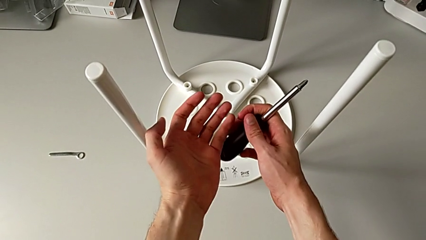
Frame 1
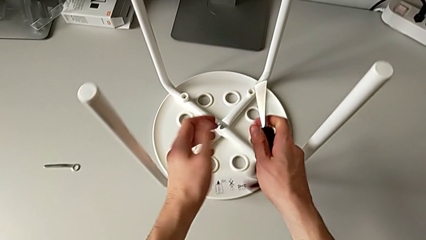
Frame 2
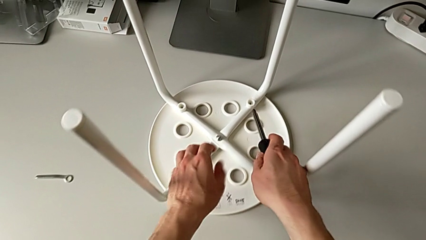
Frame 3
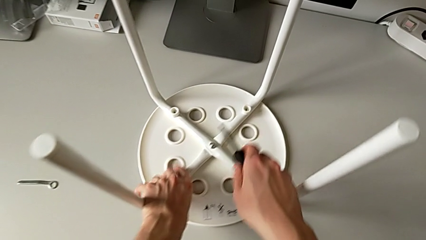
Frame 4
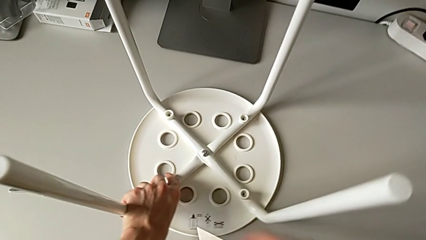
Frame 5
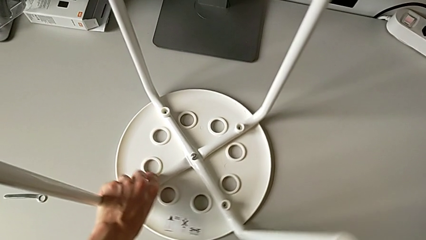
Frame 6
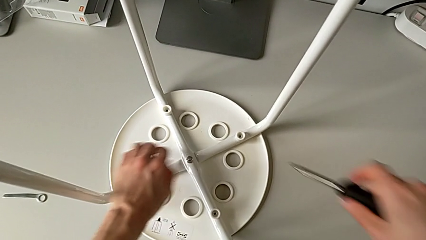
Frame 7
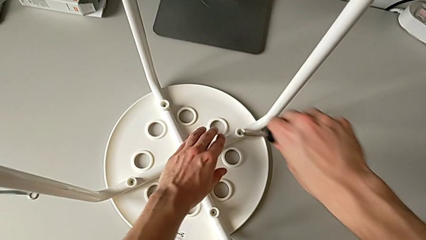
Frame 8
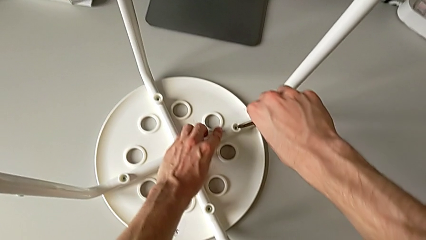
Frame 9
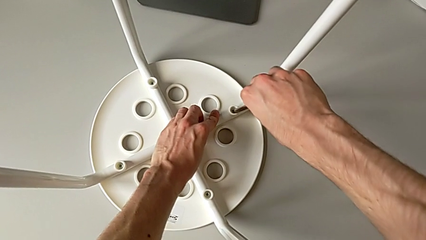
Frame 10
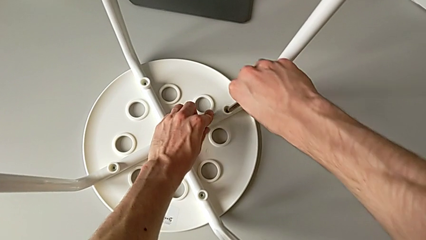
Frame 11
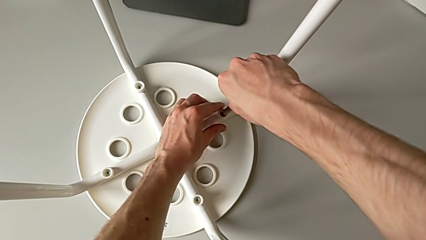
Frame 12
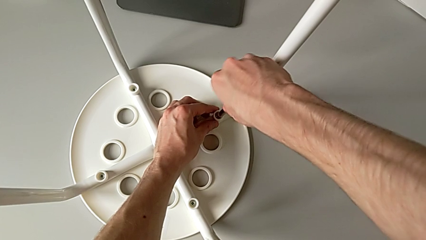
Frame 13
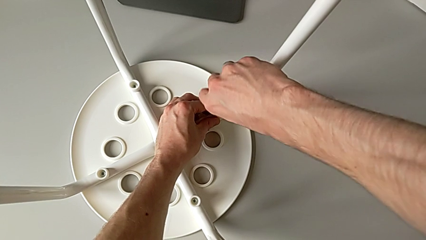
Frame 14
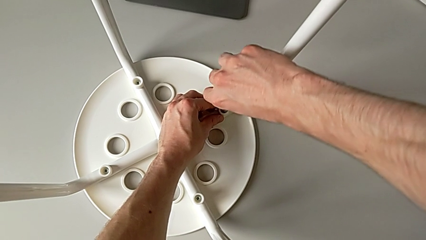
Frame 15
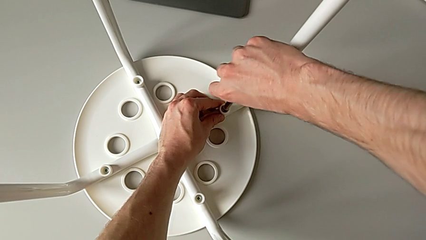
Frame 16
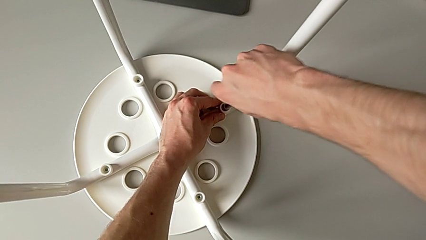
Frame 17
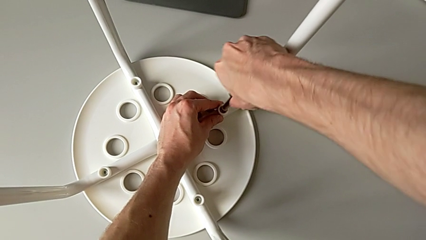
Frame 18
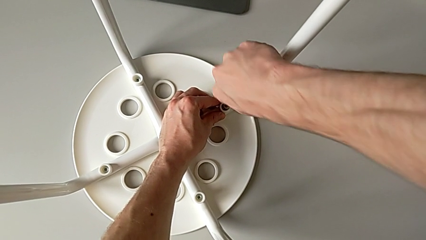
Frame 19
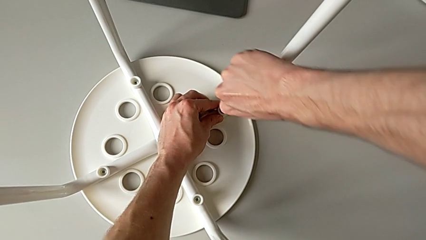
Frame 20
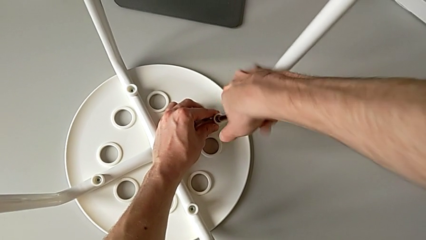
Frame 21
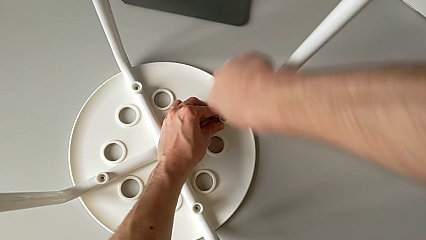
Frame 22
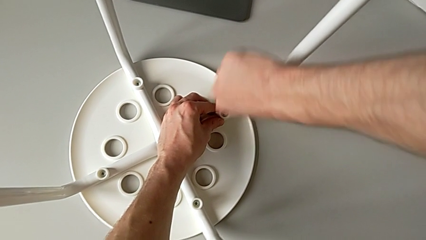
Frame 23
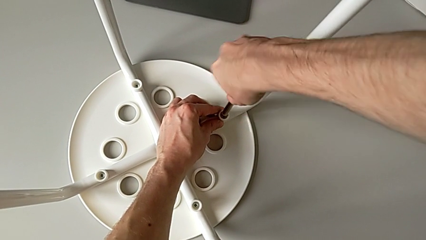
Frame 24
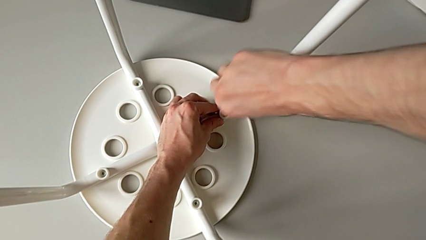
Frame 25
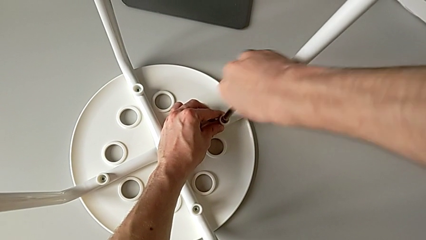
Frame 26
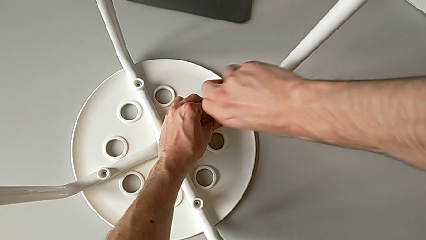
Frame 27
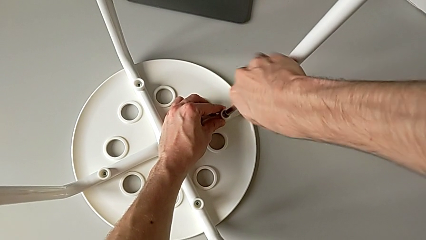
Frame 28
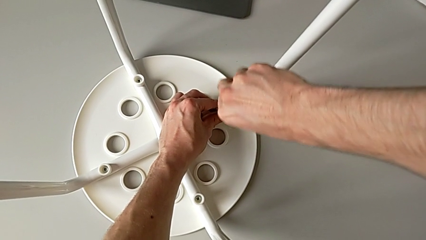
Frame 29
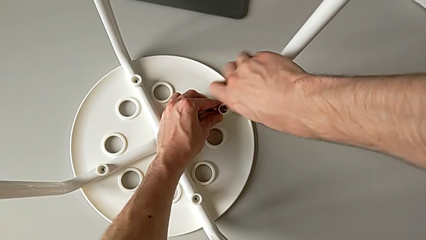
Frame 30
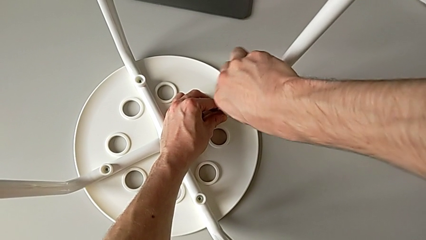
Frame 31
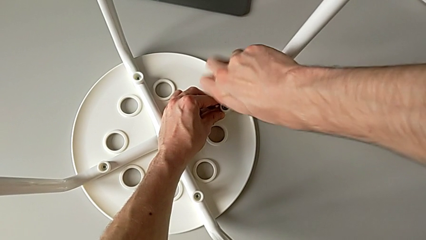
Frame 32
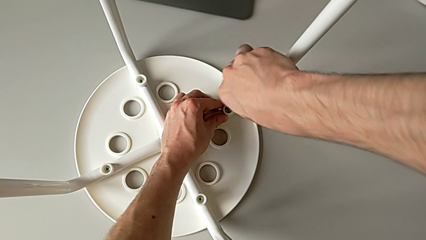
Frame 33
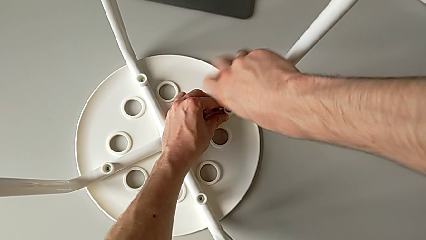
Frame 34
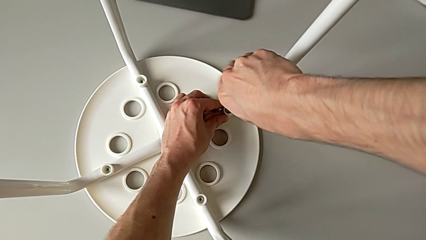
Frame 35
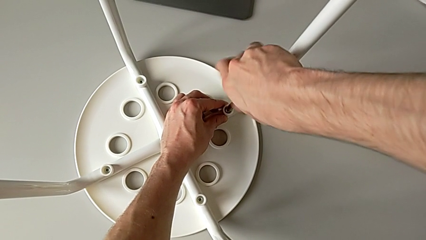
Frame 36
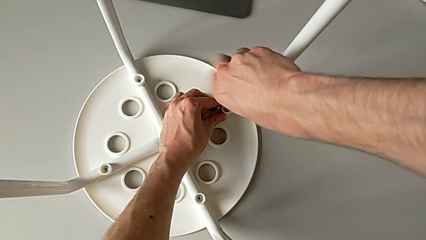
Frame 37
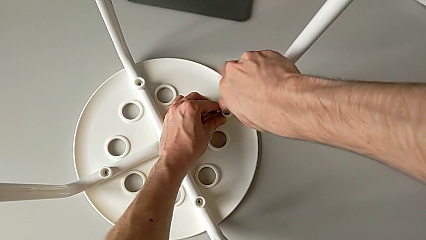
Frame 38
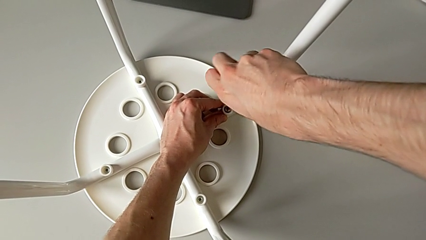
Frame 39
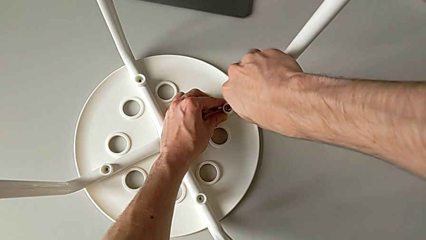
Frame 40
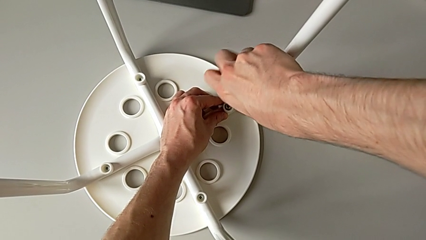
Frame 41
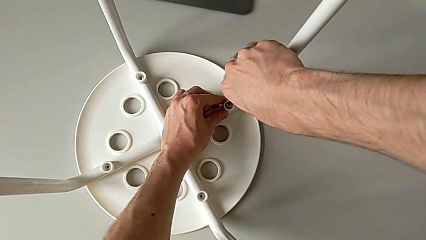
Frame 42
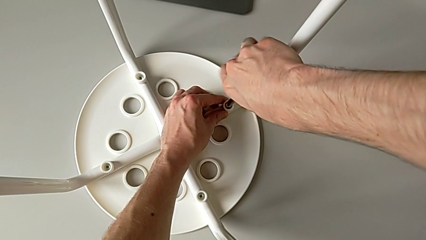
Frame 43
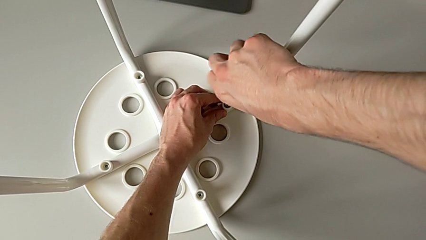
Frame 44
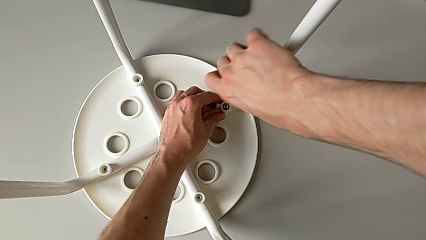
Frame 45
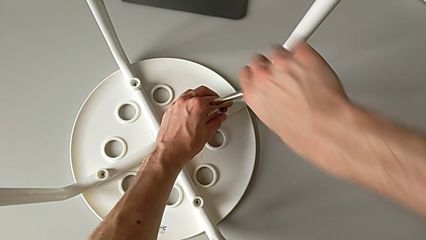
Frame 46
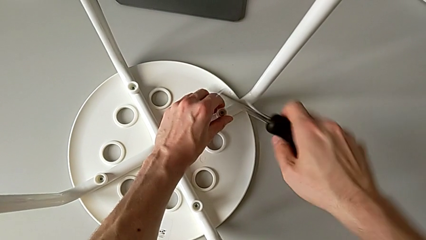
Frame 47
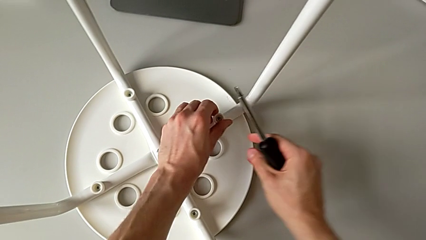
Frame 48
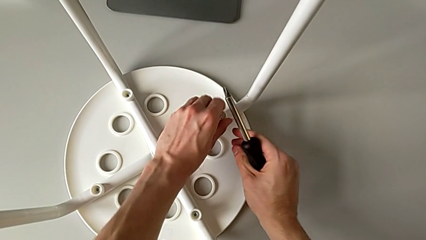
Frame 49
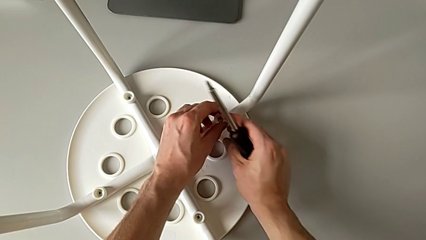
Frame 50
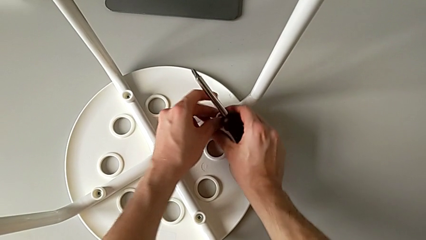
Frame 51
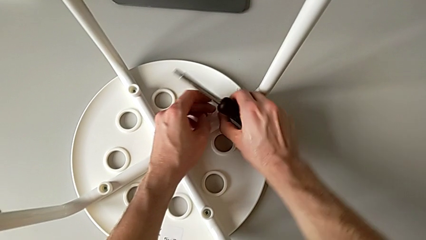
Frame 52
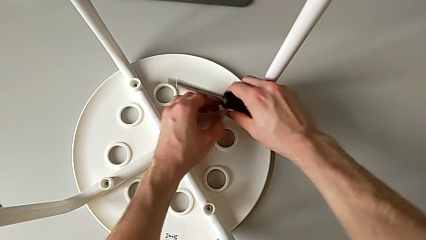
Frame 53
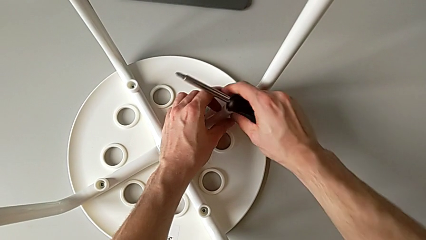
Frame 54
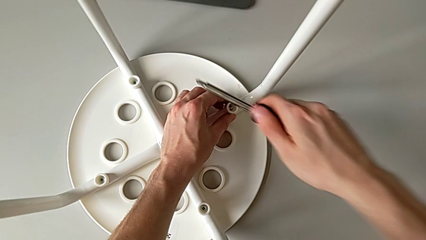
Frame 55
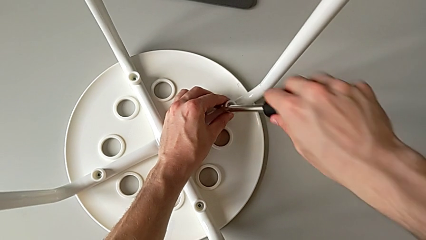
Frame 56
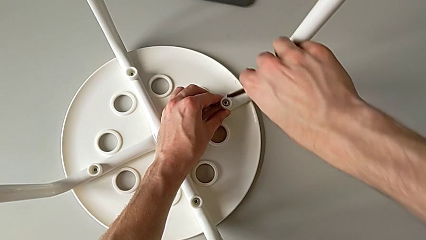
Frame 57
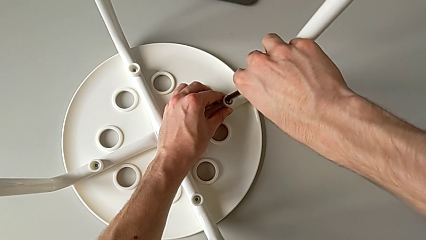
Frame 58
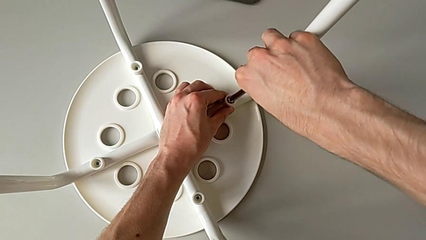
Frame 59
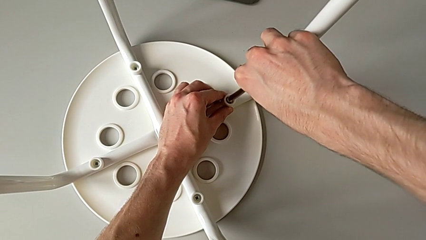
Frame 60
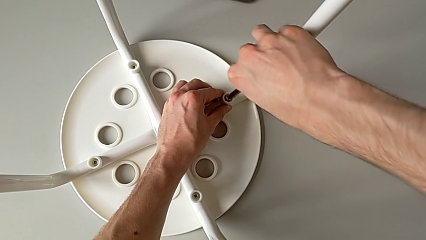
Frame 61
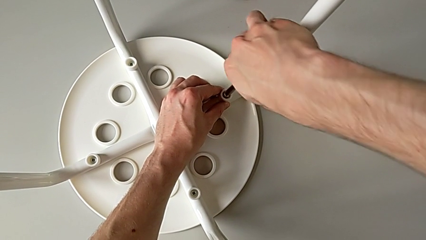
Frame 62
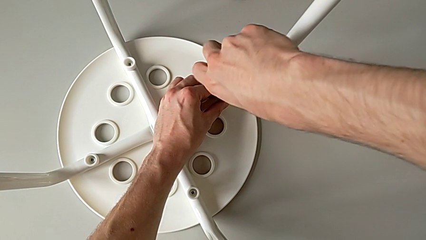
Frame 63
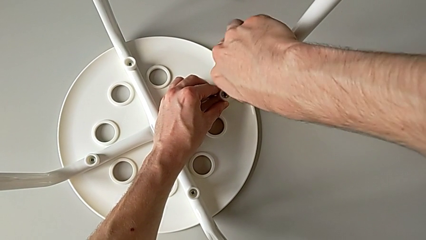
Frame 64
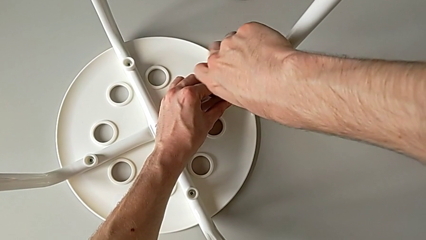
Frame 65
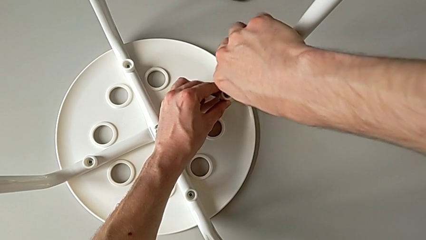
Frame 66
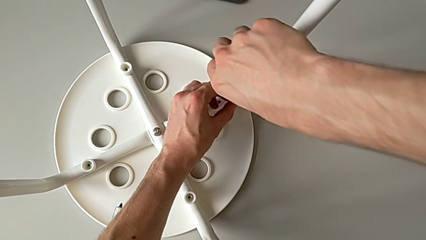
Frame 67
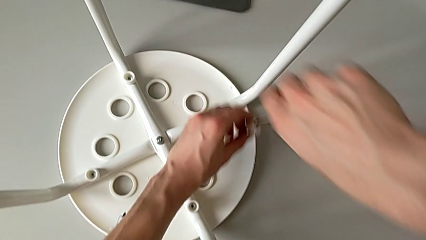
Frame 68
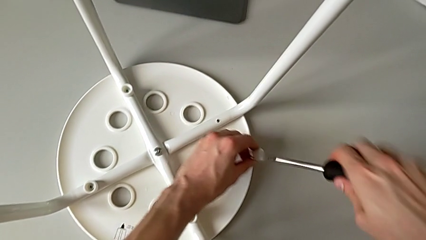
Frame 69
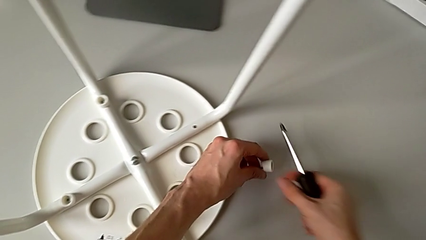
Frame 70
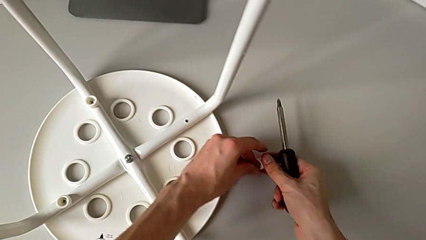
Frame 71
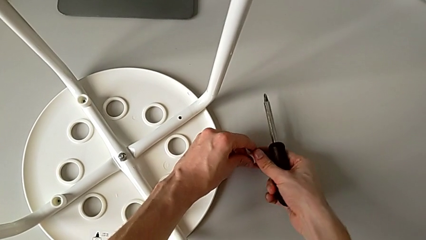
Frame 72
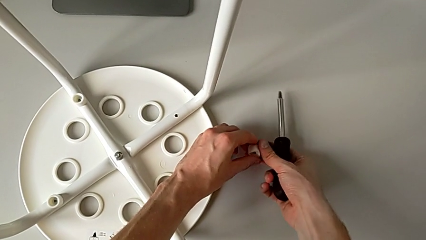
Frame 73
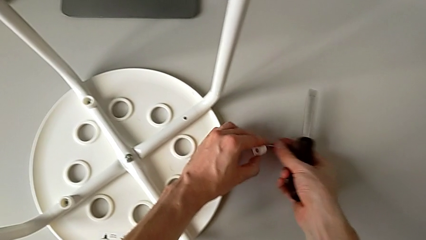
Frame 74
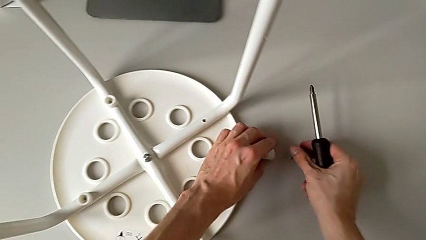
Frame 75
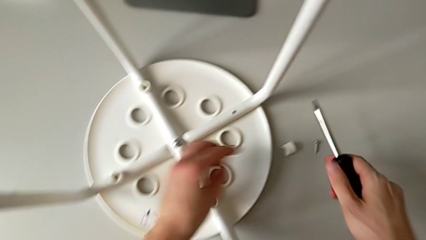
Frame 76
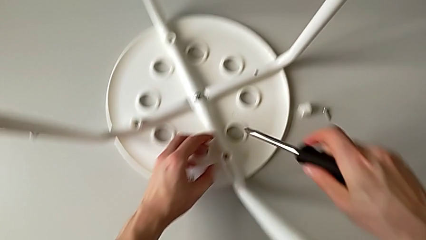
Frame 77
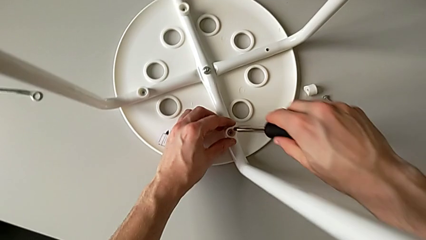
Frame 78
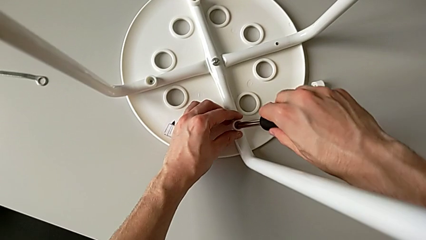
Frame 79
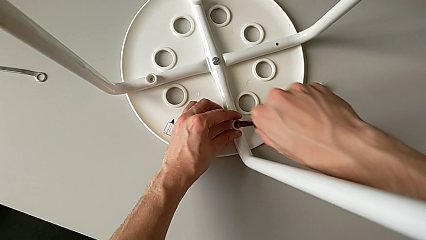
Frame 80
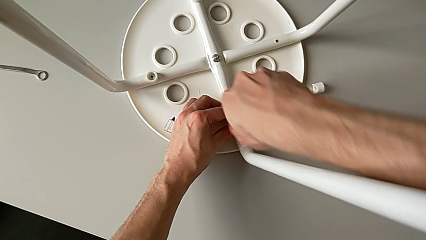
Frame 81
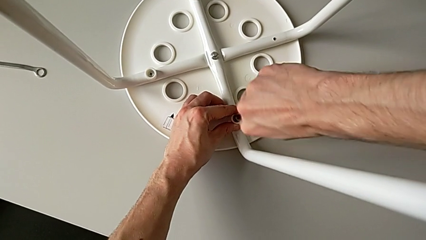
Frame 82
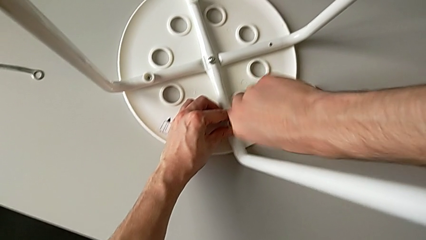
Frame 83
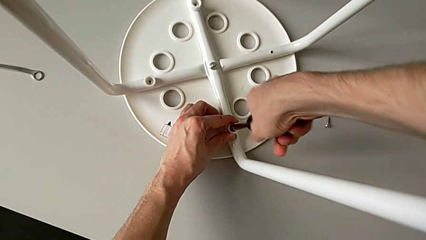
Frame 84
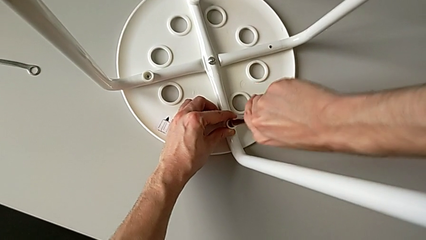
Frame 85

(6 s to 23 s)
The camera wearer is disassembling the screws on the chair legs. They grab the white stool, rotate it, unscrew the first screw twice, hold the first washer, insert the black screwdriver, unscrew the first screw, lift it, place it and insert the black screwdriver.
